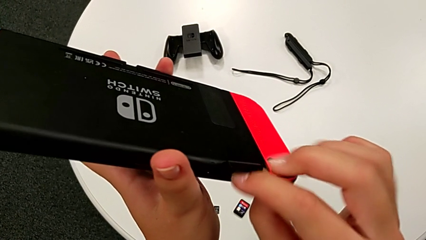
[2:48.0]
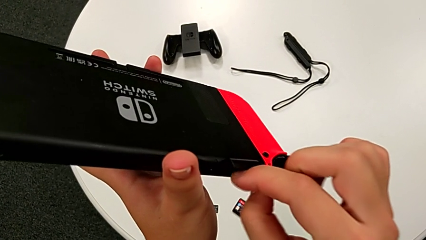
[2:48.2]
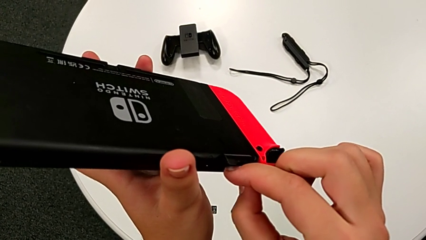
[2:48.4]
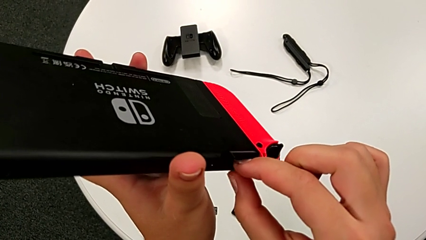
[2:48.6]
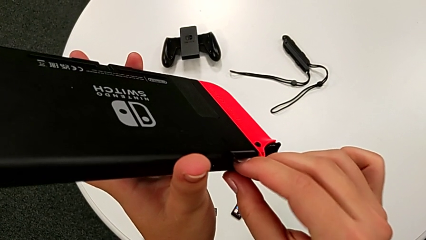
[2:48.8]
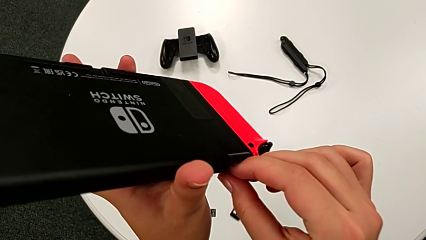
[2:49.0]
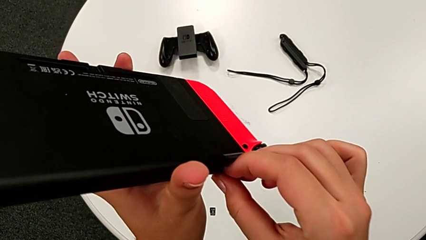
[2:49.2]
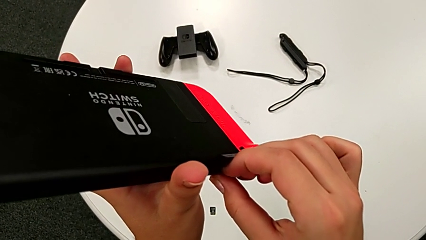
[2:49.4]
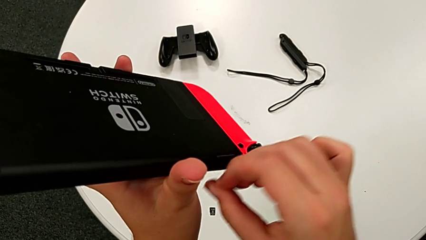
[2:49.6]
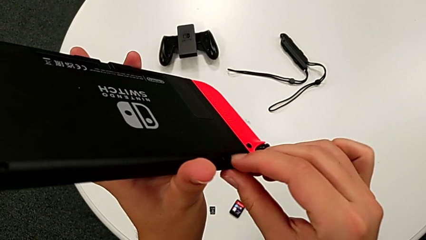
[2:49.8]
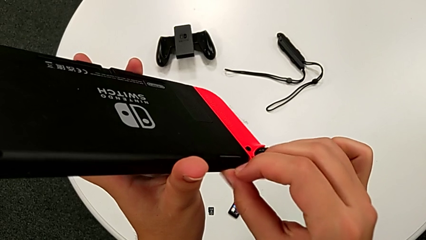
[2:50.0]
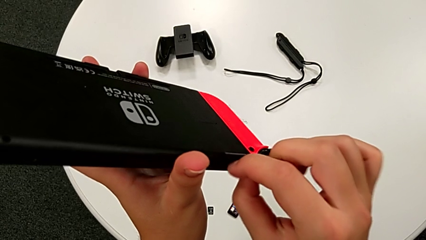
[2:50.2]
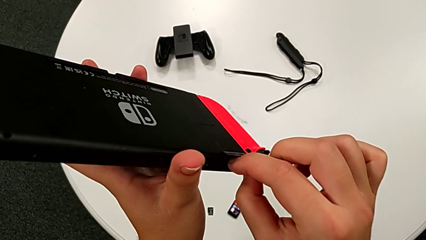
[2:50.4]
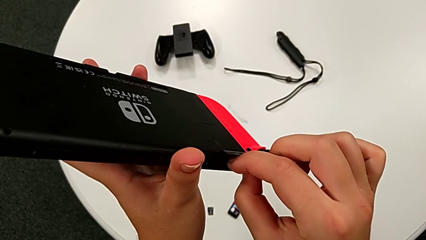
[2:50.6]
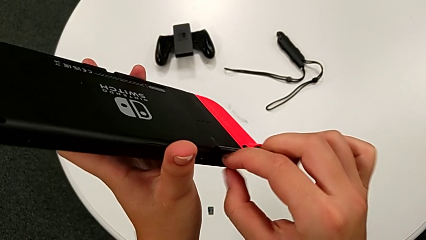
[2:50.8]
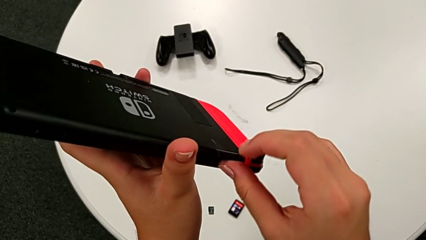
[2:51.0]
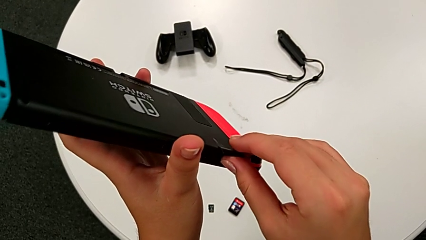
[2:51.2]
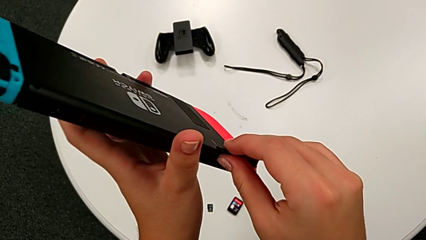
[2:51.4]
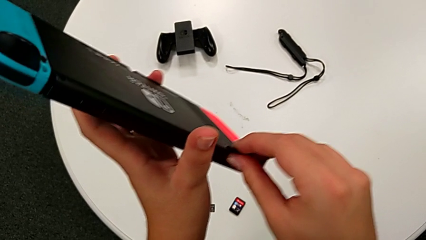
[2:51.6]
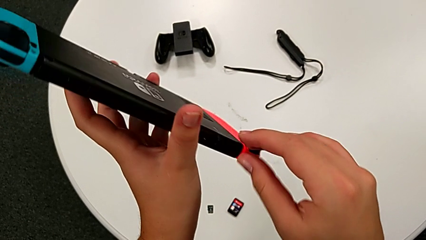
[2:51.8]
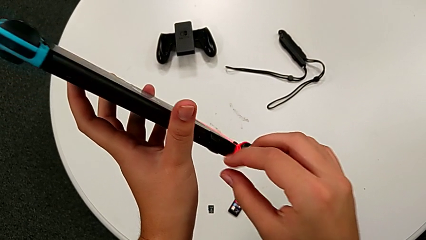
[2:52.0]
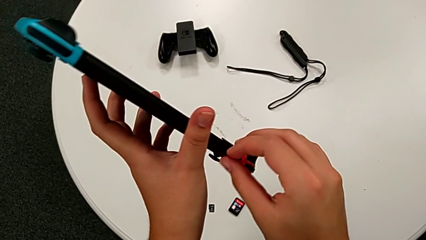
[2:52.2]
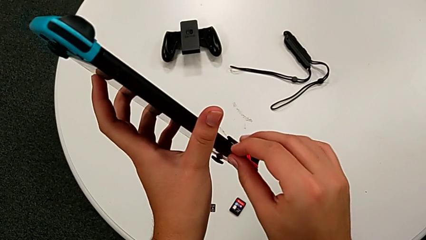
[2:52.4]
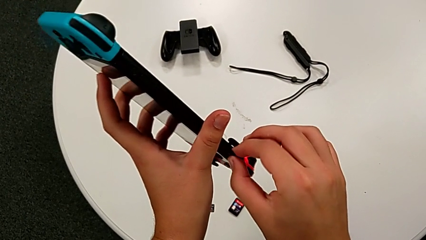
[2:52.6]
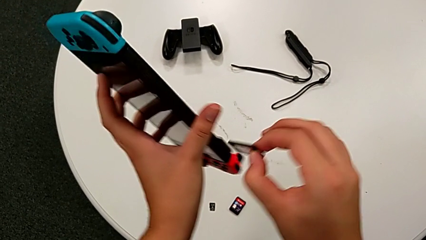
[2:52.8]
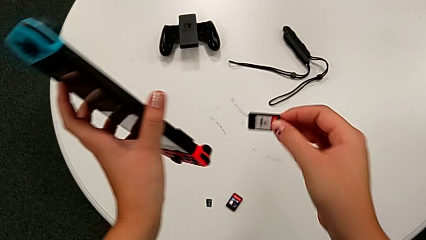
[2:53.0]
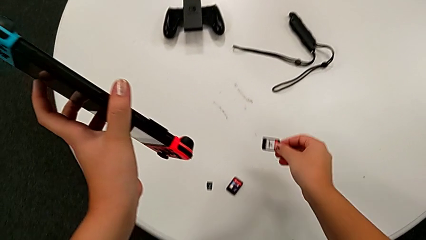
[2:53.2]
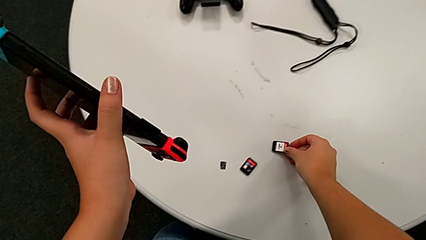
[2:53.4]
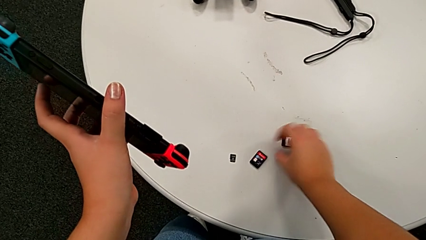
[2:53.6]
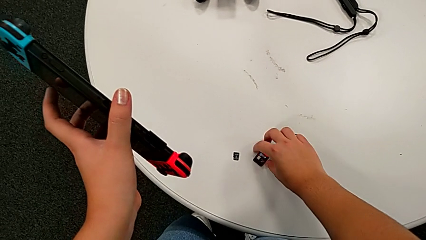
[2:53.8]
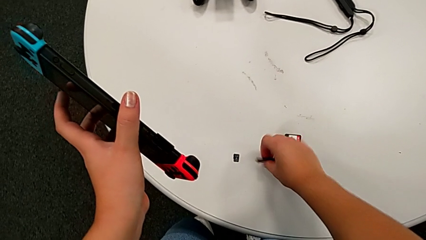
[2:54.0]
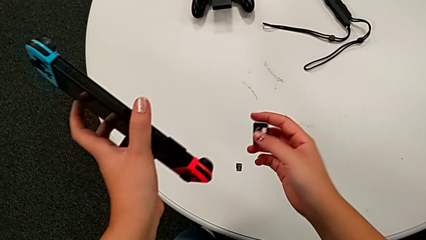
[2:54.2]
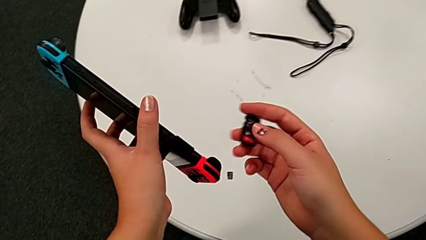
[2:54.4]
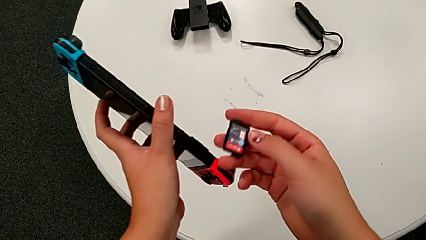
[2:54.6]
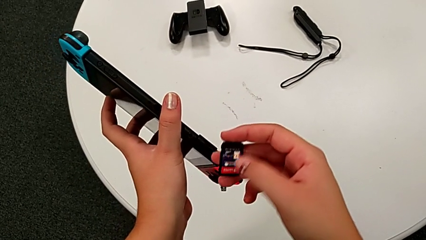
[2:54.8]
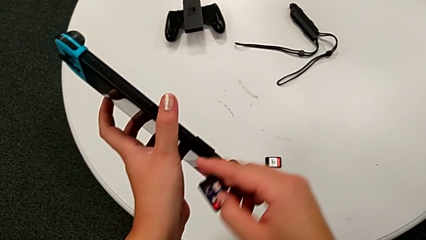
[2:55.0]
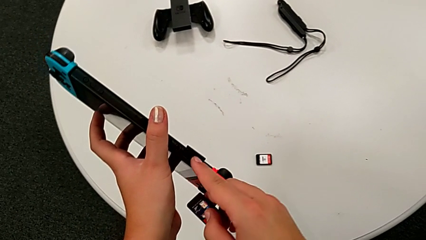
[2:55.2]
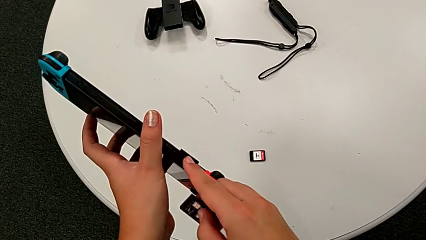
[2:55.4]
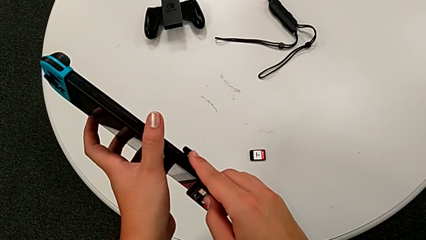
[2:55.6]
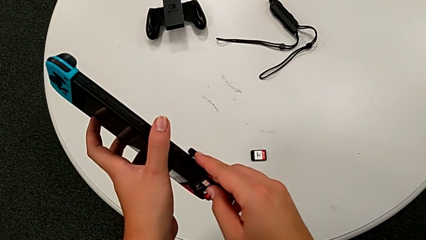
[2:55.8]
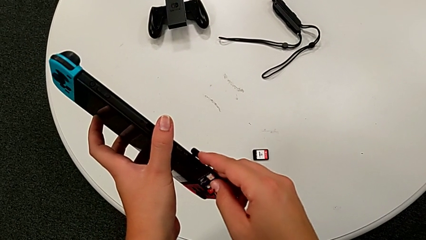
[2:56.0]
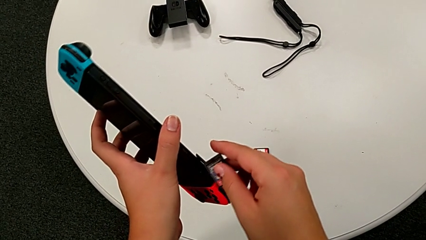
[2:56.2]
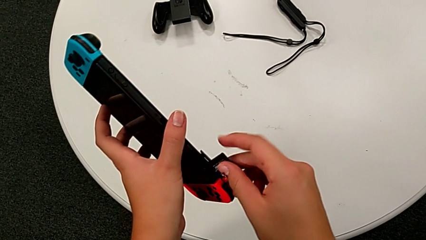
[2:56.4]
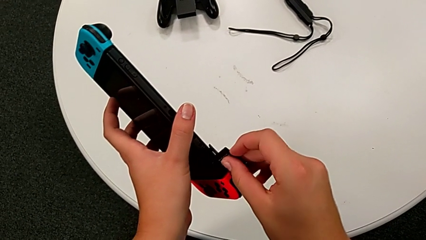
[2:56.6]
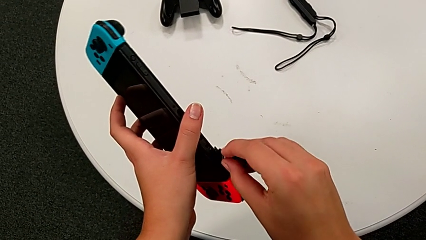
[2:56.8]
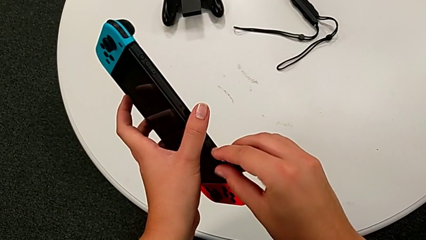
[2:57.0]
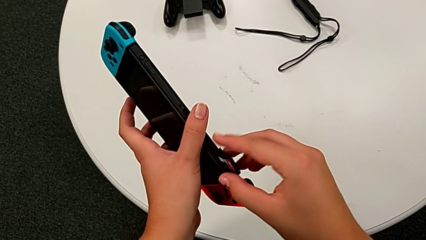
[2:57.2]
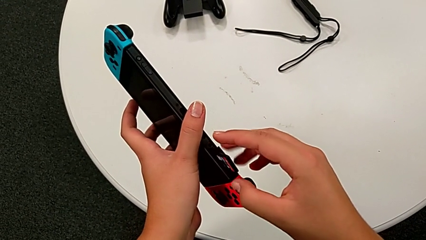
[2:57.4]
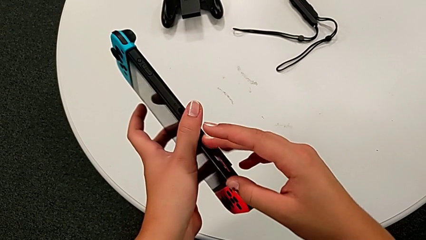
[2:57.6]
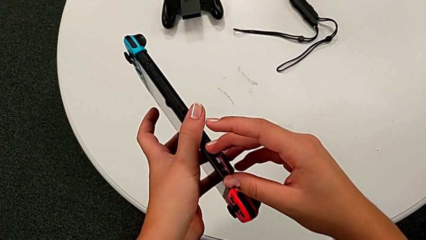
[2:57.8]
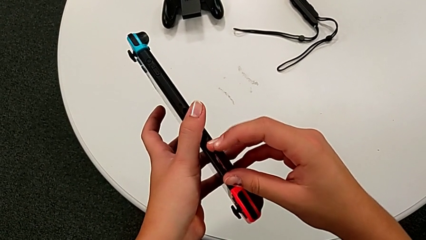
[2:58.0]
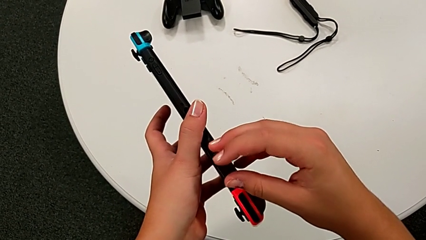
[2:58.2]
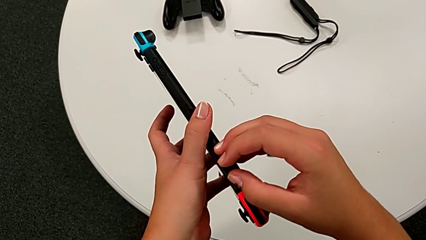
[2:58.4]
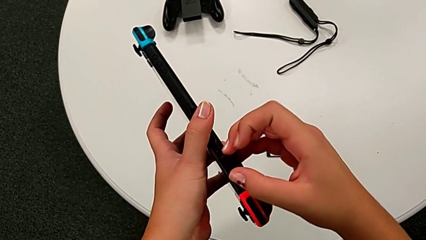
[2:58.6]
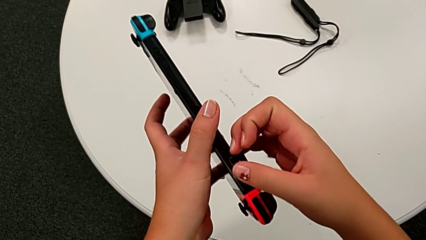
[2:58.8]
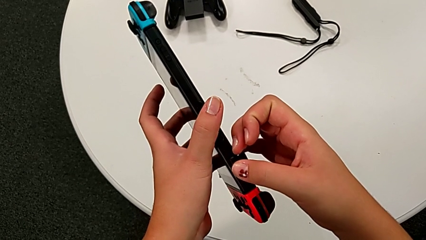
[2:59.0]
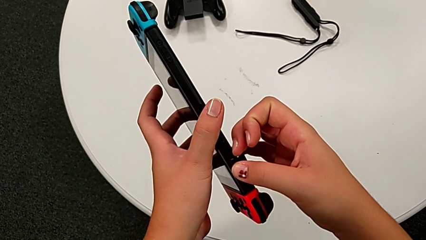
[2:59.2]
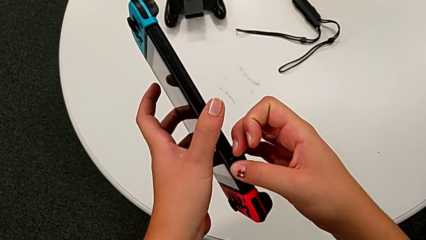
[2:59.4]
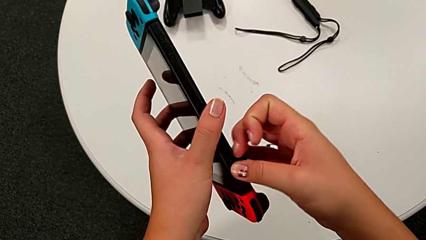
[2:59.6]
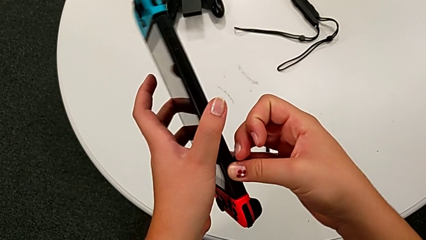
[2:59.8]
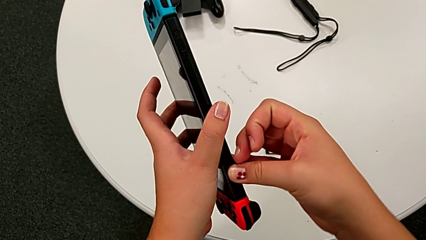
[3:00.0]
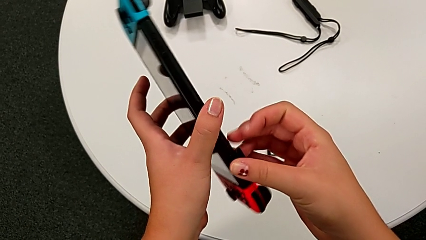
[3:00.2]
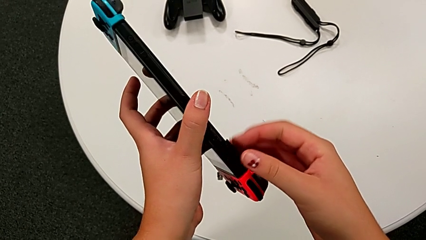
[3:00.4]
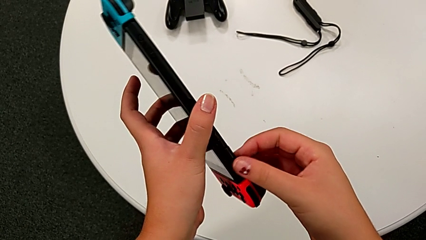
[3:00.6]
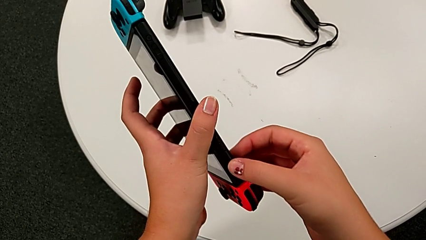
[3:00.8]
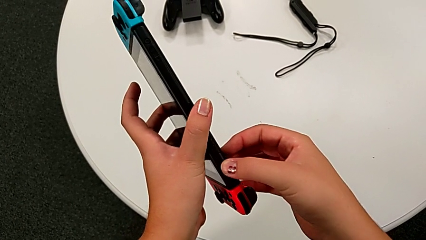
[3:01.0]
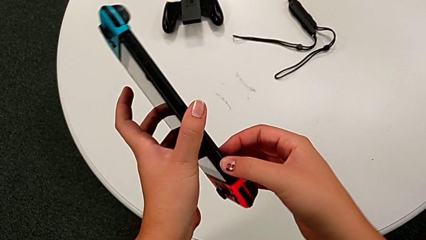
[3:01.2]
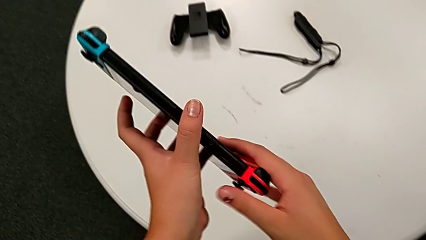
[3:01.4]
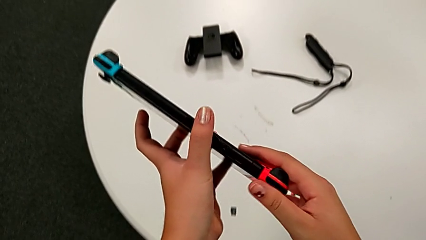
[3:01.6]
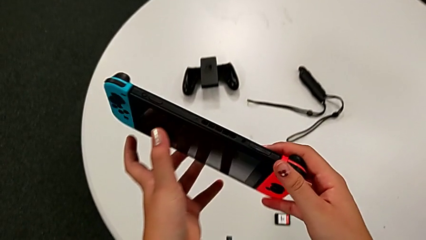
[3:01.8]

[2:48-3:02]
The camera wearer is exchanging the game card of the Nintendo Switch. They keep pulling the game card, place it, grab it, insert it and close it.

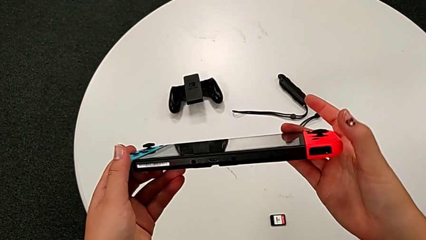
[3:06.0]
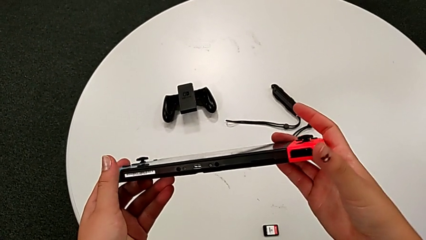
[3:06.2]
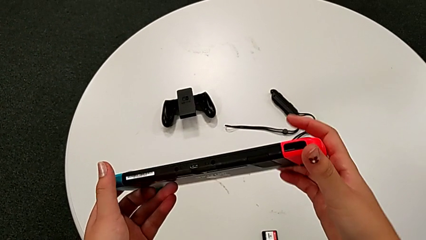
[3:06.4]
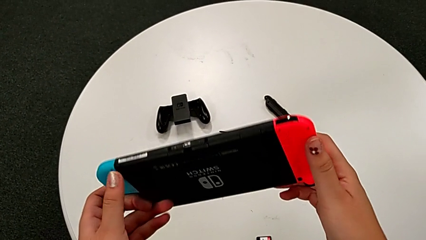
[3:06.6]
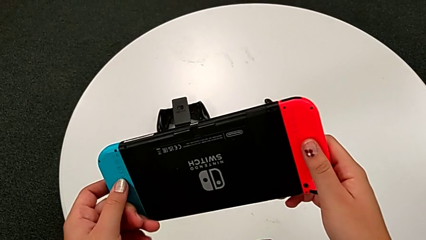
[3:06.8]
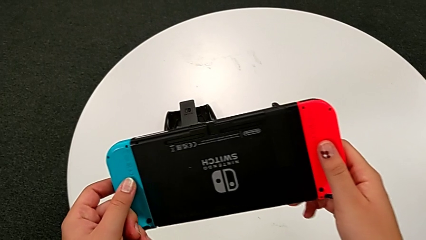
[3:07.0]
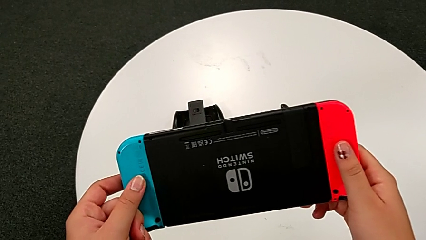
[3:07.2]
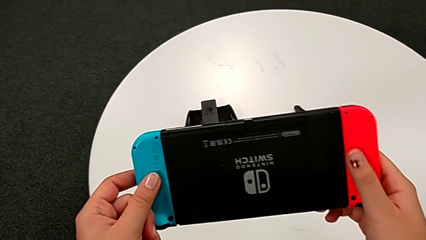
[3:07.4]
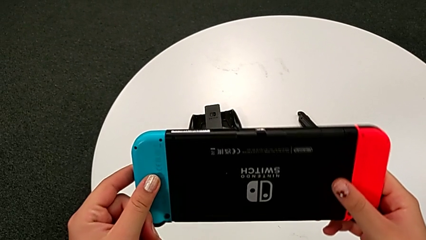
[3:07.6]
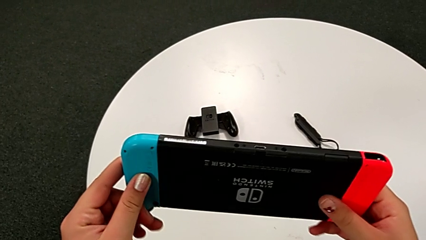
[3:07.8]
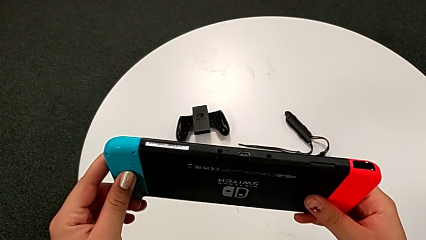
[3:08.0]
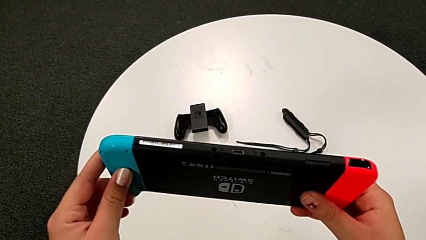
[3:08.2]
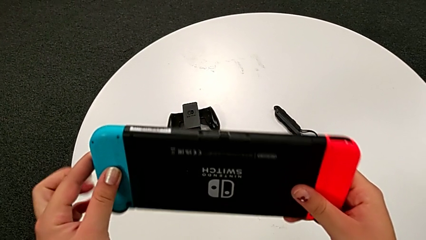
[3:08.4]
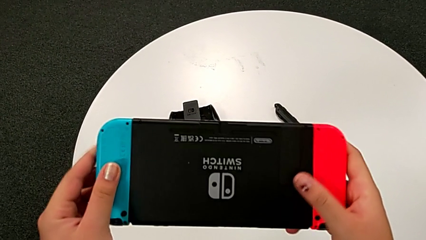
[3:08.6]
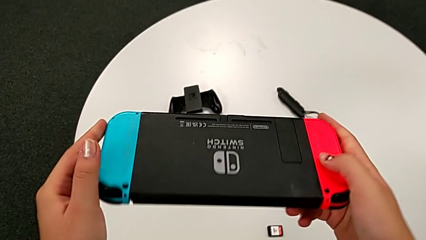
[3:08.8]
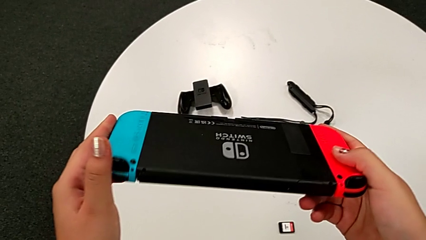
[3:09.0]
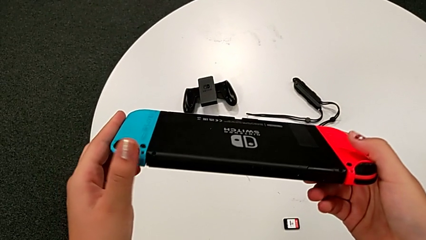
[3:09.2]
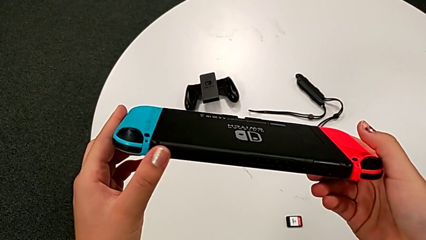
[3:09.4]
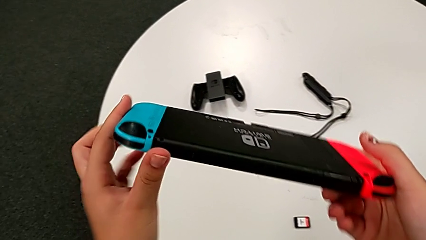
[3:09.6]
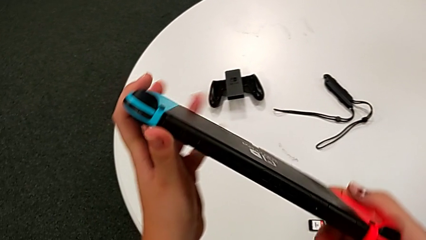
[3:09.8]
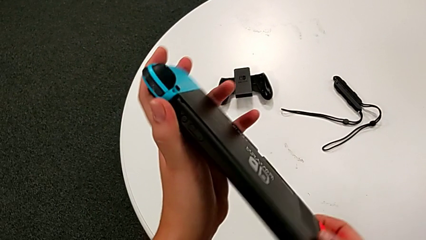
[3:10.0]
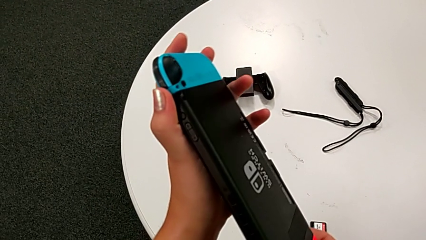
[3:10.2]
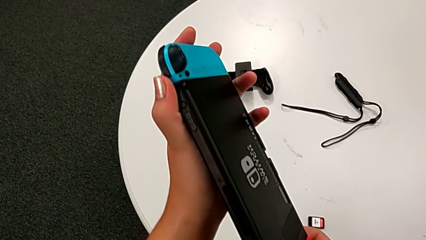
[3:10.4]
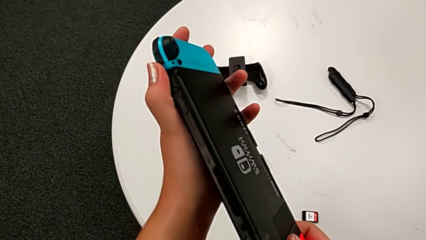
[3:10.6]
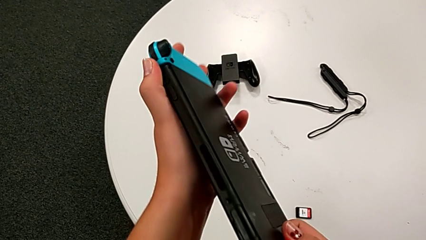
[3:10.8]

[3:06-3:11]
The camera wearer is exchanging the micro SD card. They begin to inspect the Nintendo Switch.
